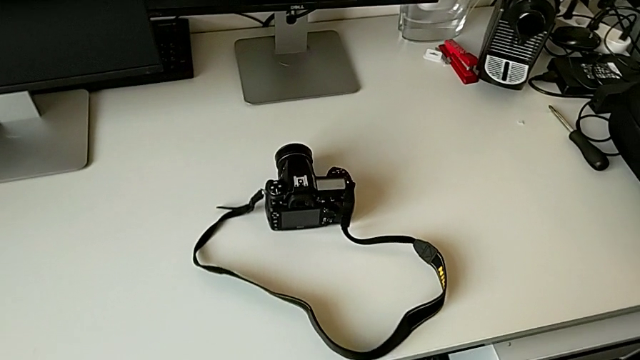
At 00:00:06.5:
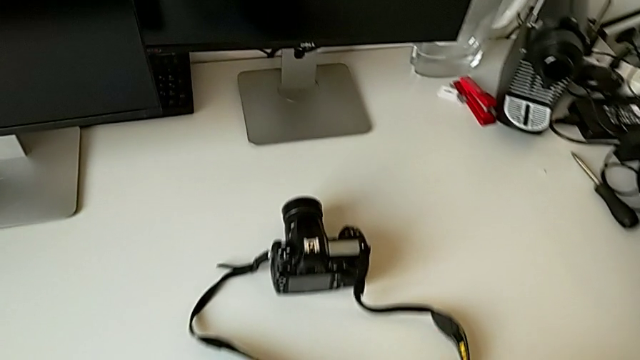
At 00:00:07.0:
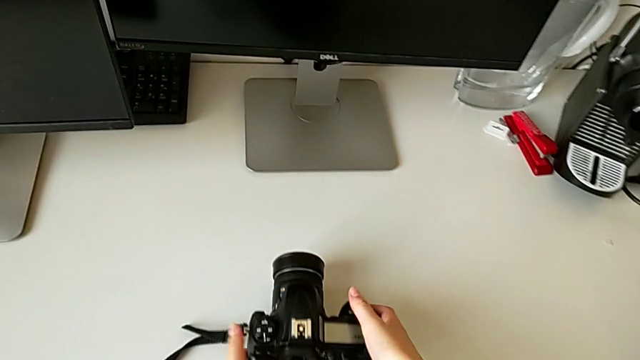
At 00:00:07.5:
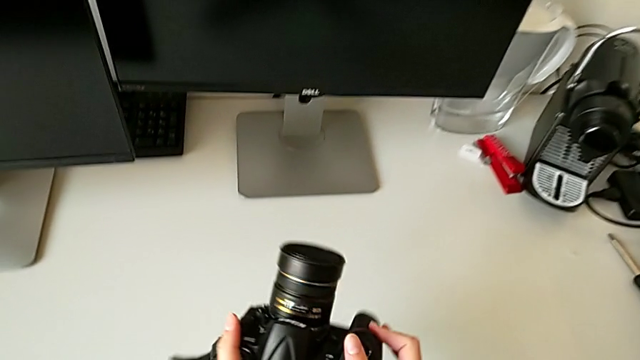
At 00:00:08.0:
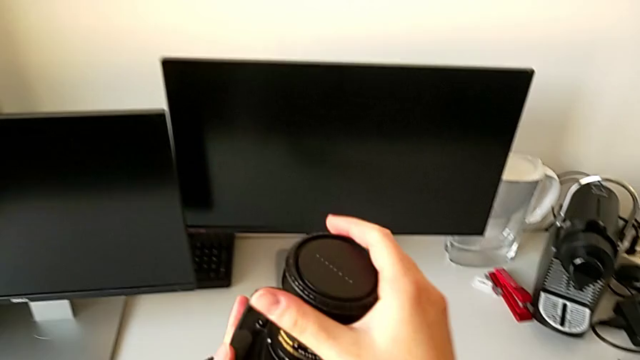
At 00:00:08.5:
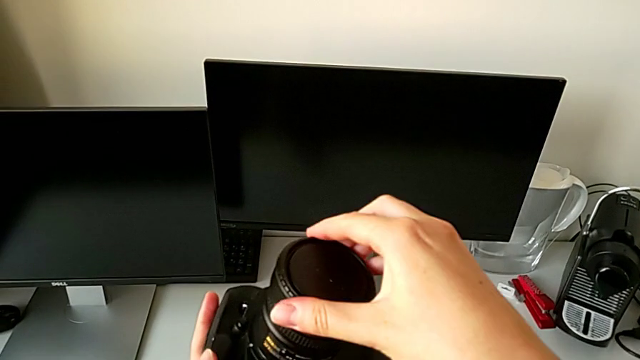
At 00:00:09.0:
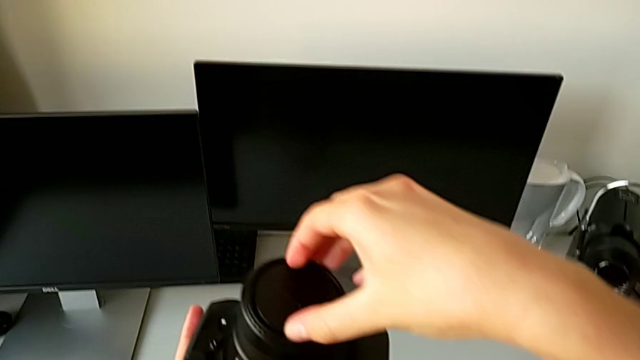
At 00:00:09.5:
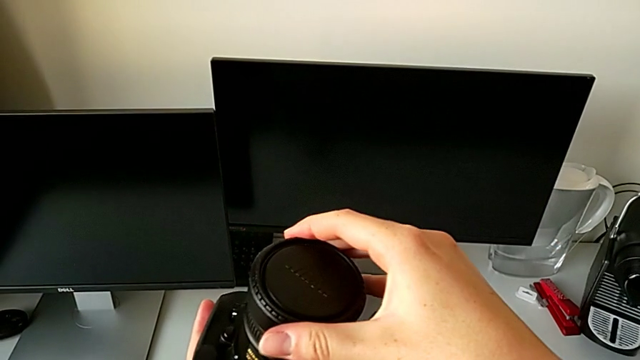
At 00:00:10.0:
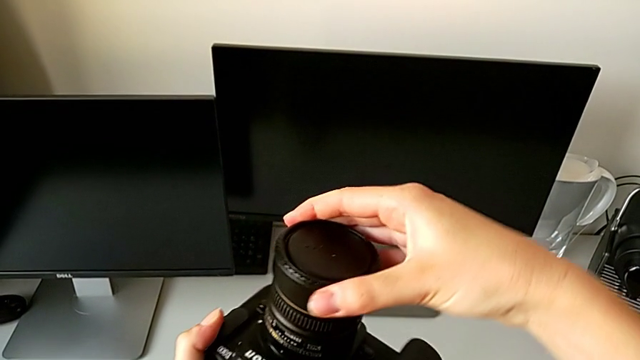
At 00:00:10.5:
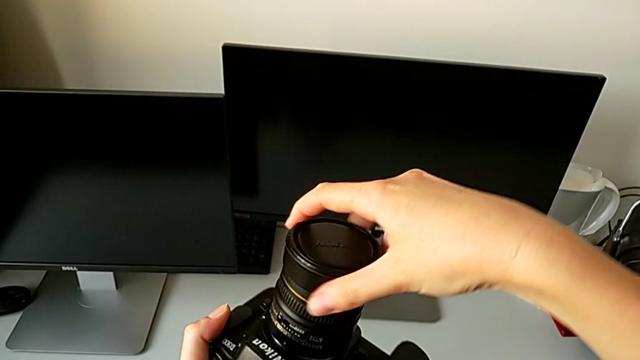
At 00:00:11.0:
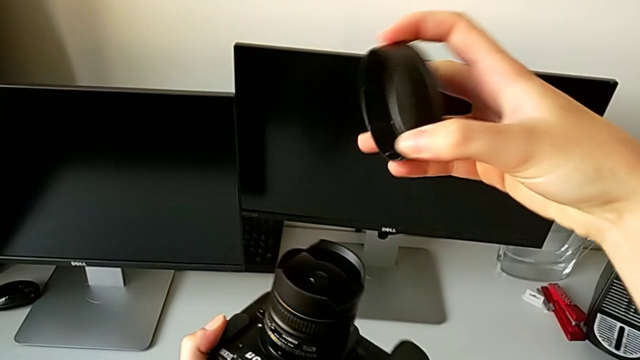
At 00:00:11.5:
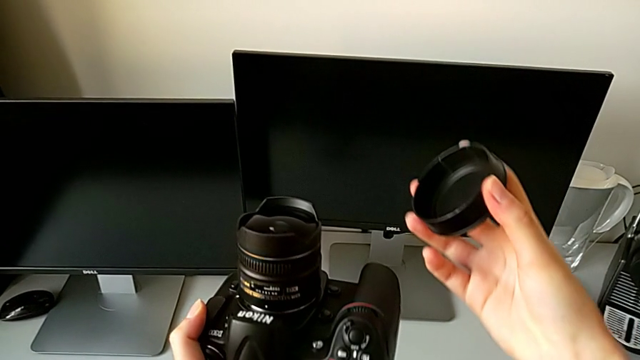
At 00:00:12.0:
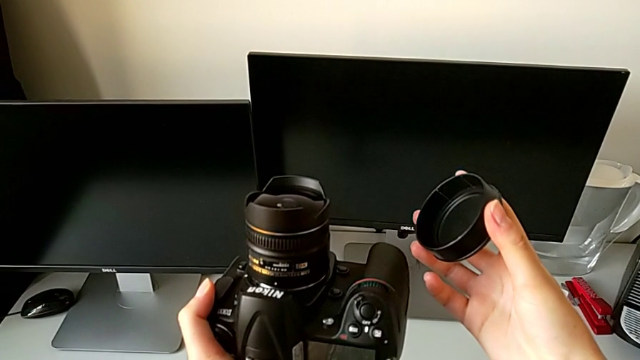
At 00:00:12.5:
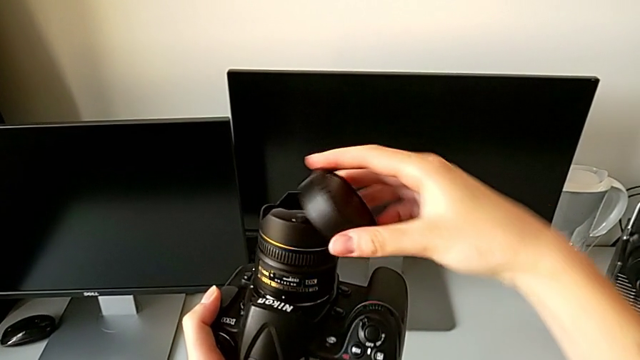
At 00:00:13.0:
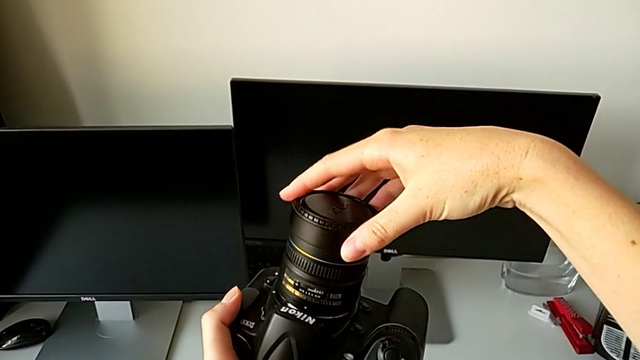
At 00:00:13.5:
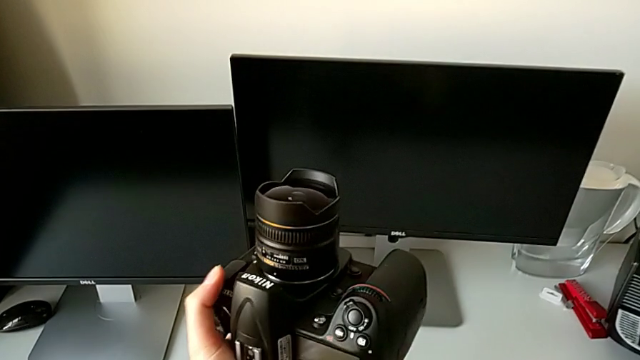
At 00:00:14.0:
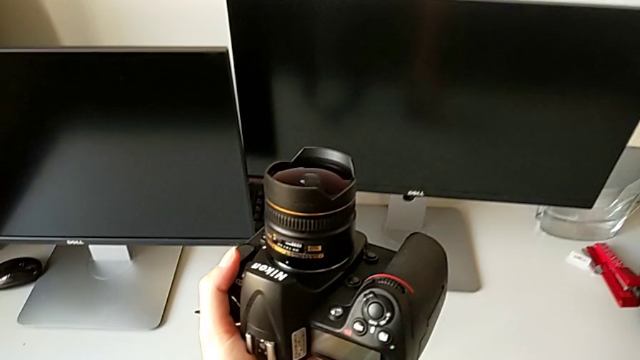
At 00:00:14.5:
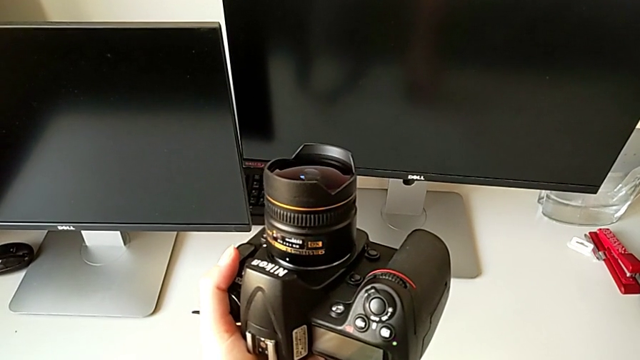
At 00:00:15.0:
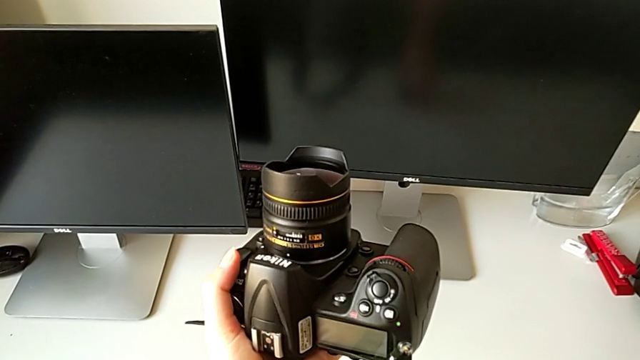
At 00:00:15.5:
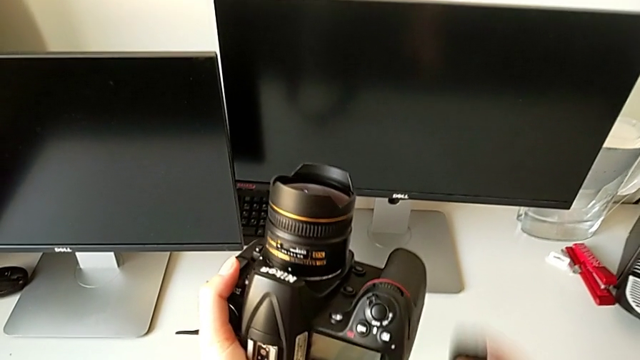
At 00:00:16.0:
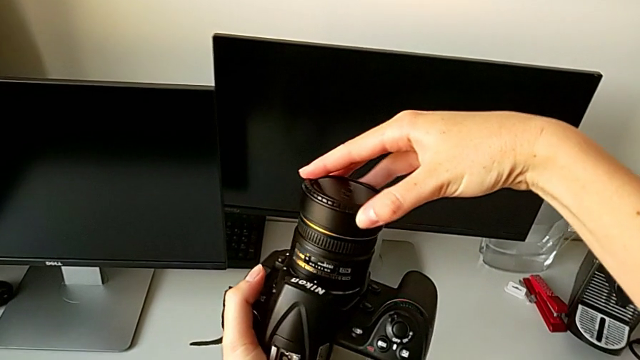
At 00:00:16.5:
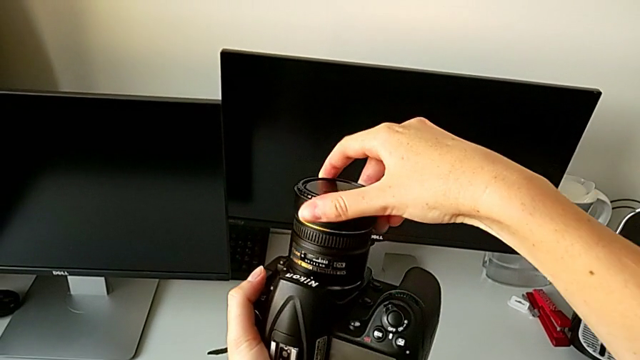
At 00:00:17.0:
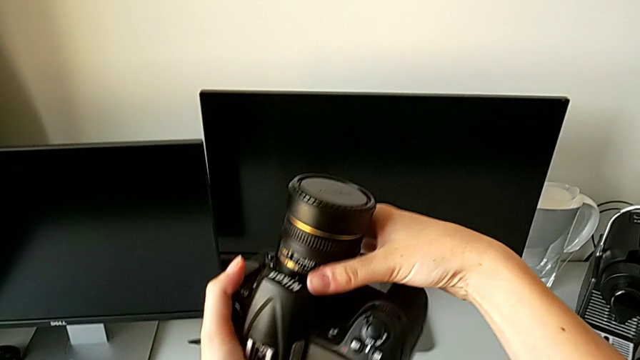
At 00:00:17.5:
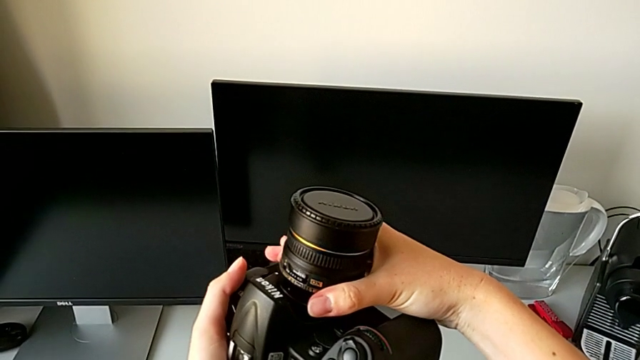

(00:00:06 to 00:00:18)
The camera wearer is detaching the lens of the DSLR. They grab the DSLR, lift it and grab the lens cover. They wrongly rotate it and withdraw the lens. They place the lens cover and assemble it.

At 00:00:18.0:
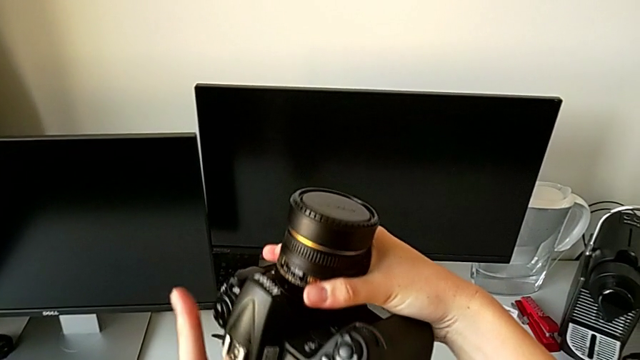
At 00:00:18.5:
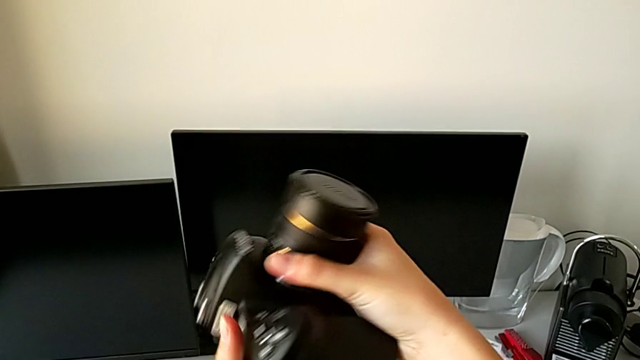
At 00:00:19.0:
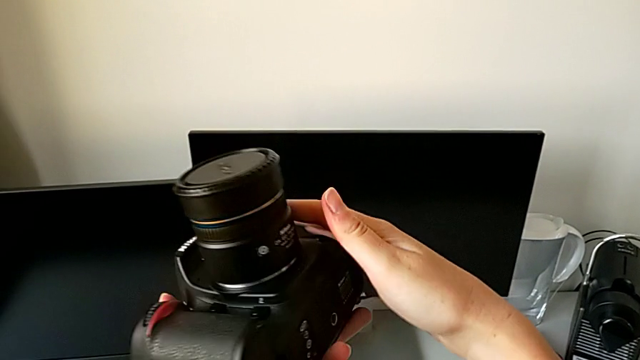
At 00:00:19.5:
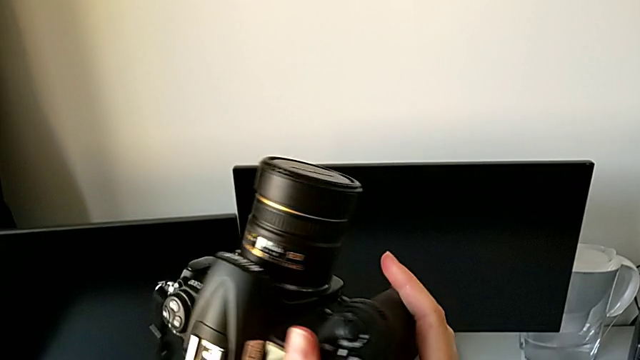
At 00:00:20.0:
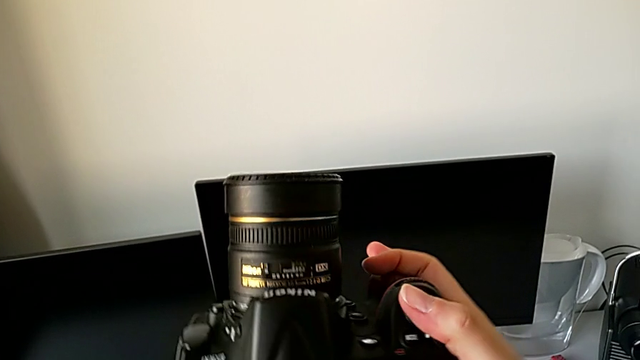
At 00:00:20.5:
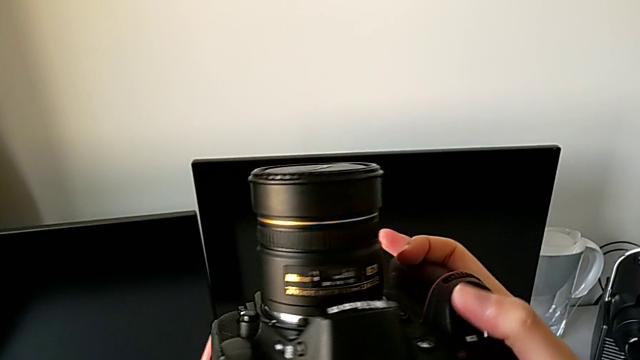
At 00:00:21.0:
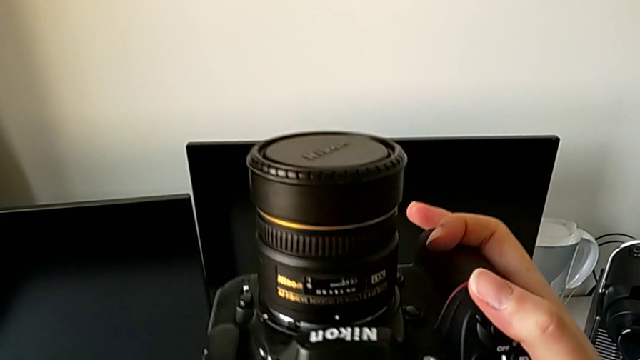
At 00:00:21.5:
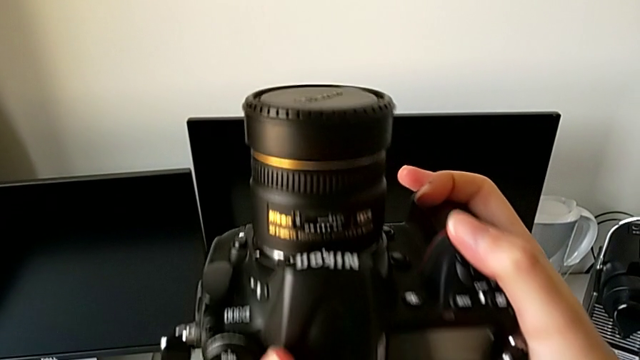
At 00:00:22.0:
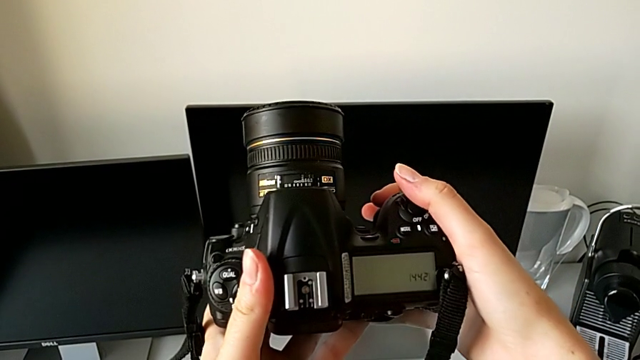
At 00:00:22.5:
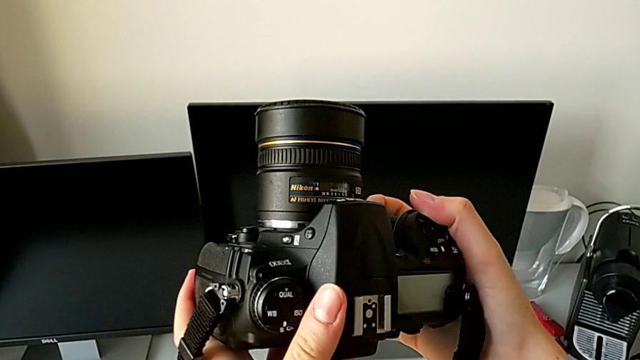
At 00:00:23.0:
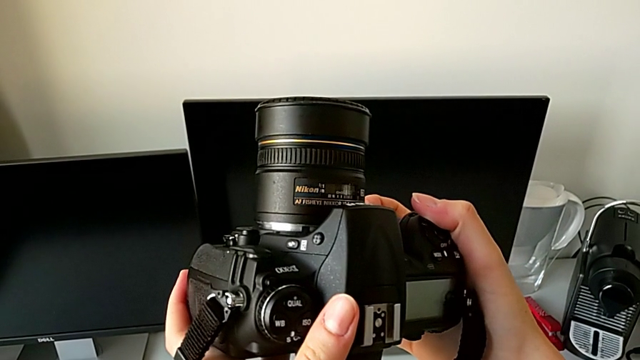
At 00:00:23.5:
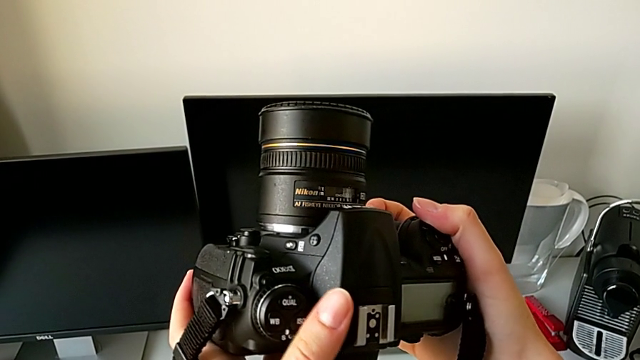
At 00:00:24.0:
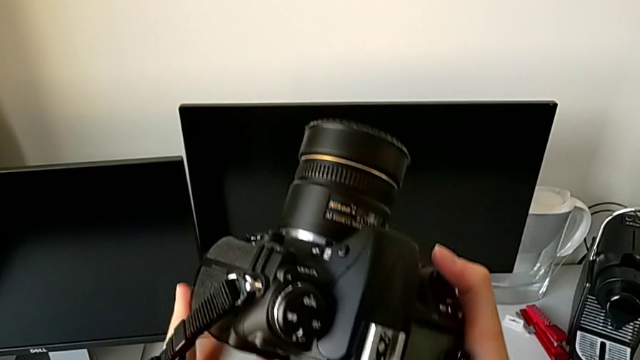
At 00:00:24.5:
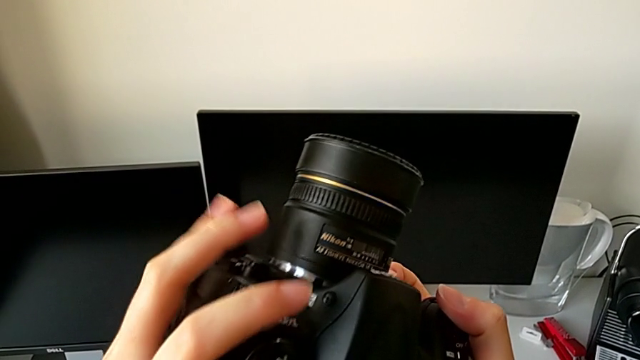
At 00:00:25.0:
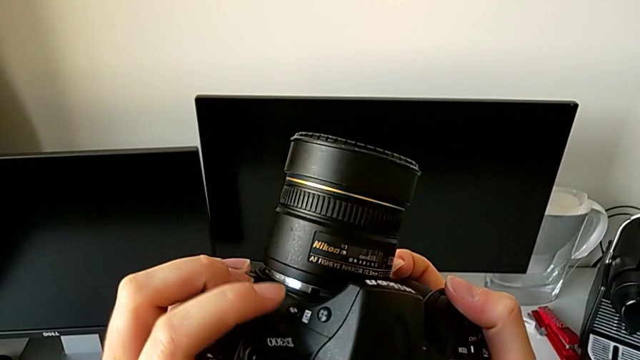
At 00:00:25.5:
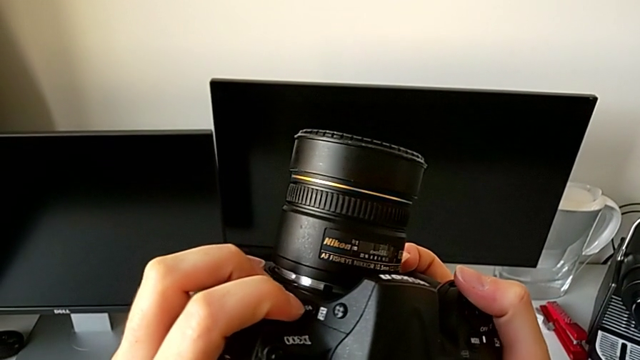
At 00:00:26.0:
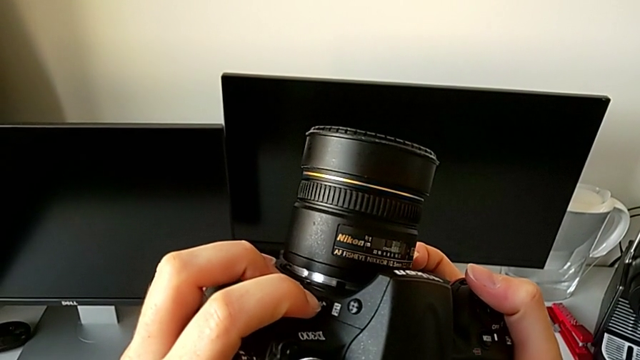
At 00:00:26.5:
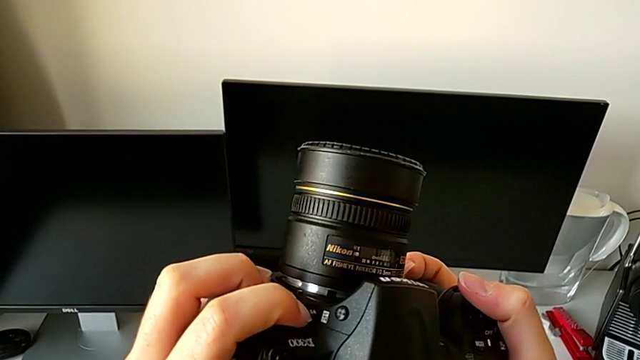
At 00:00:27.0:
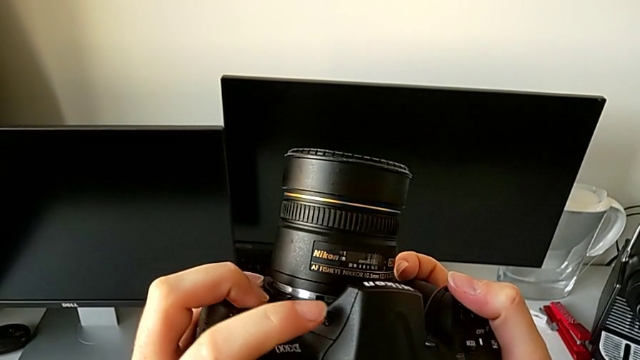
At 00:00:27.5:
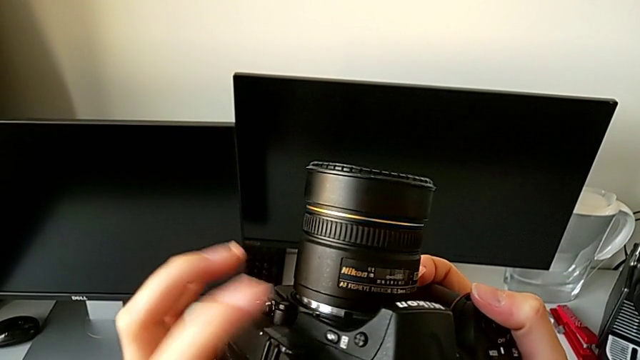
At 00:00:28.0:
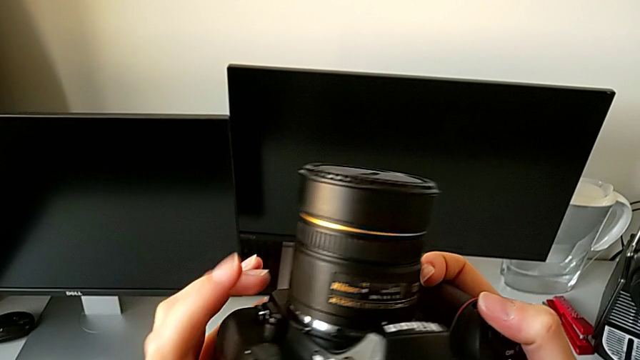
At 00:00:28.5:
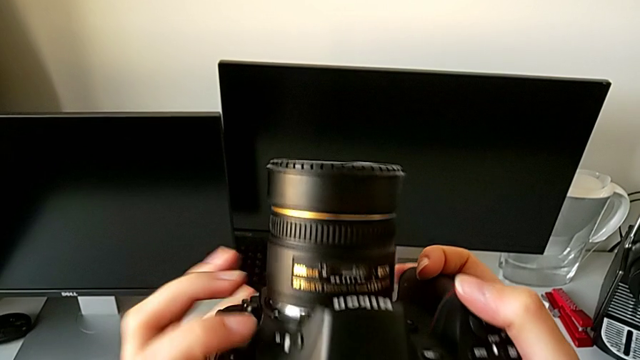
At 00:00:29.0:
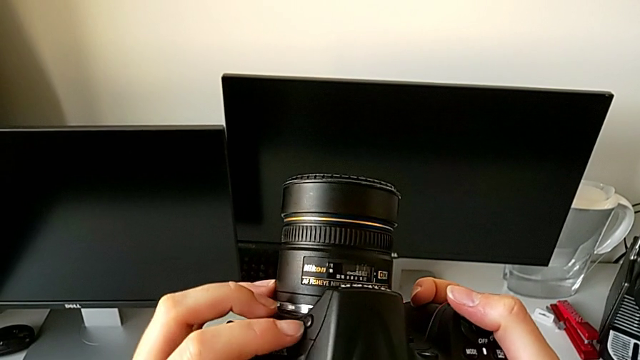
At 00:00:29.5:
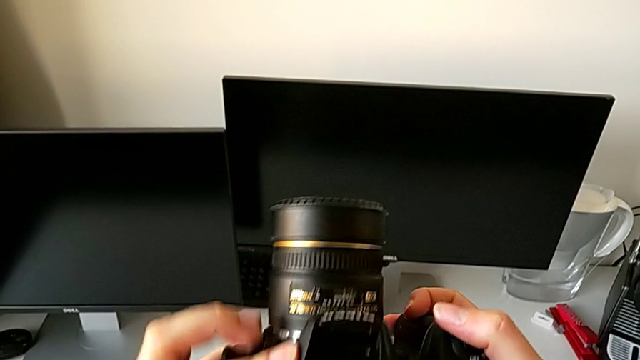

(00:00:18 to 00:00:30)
The camera wearer is detaching the lens of the DSLR. They rotate the DSLR and inspect it. They wrongly press the little button twice.
